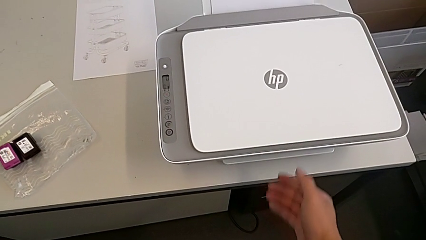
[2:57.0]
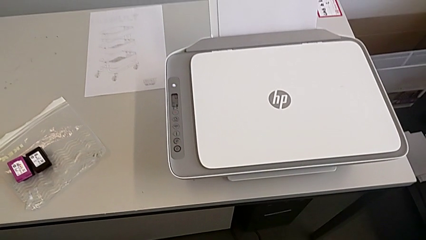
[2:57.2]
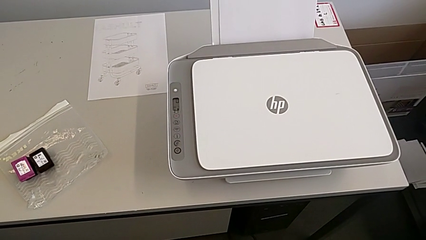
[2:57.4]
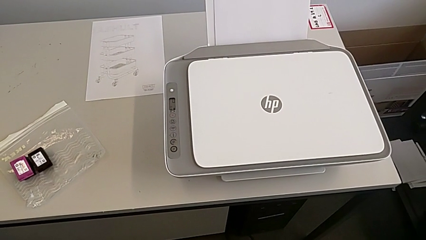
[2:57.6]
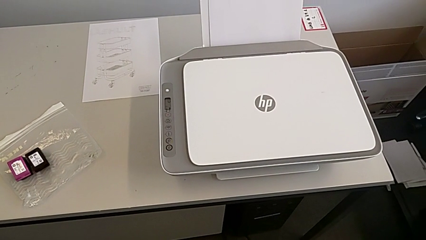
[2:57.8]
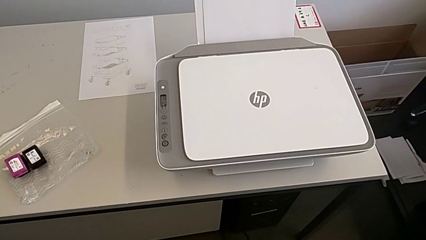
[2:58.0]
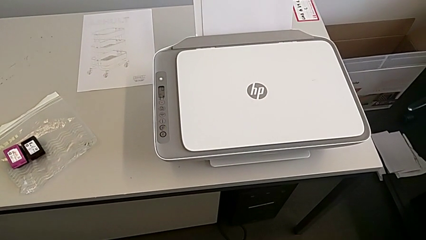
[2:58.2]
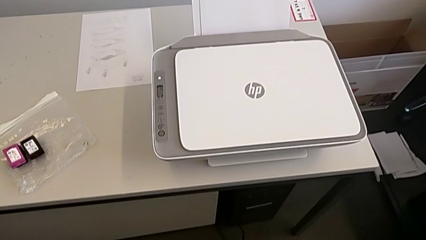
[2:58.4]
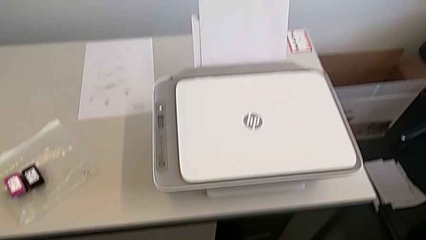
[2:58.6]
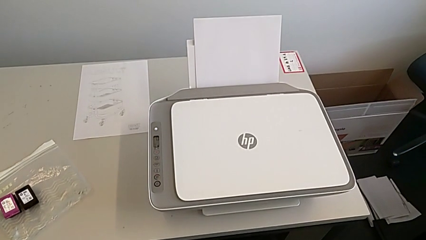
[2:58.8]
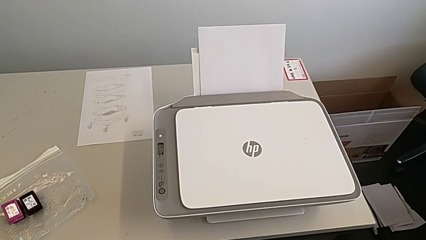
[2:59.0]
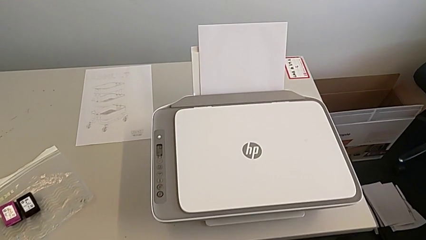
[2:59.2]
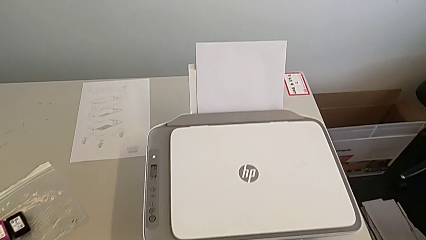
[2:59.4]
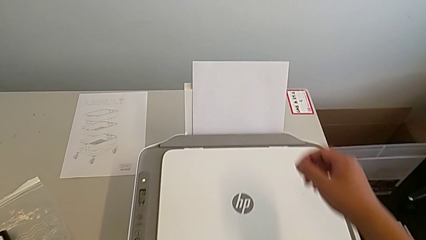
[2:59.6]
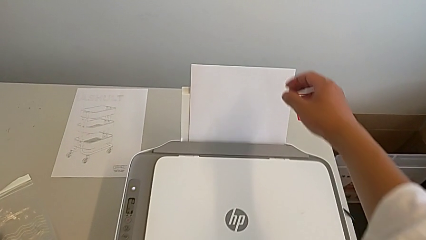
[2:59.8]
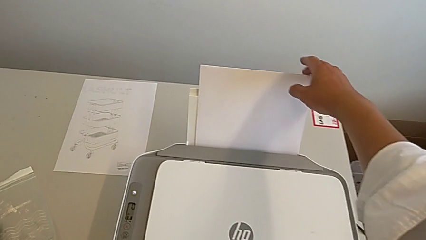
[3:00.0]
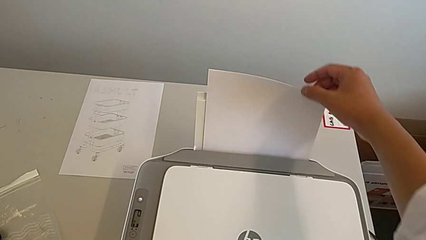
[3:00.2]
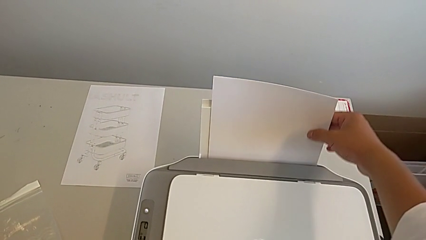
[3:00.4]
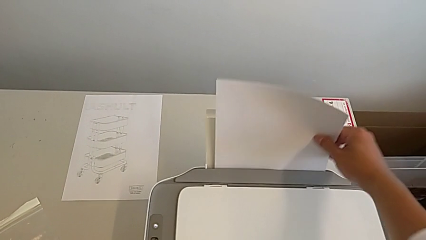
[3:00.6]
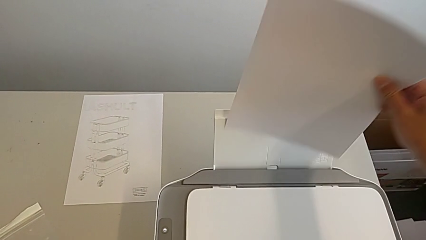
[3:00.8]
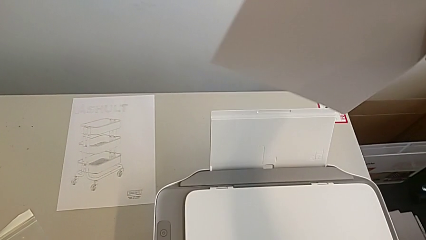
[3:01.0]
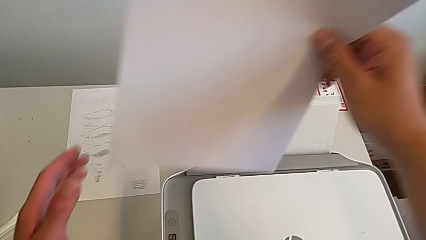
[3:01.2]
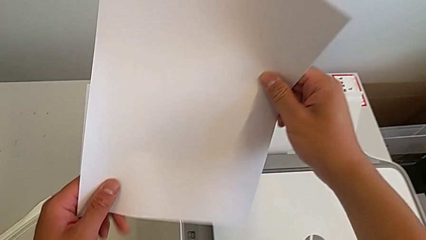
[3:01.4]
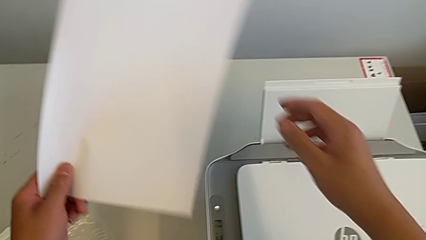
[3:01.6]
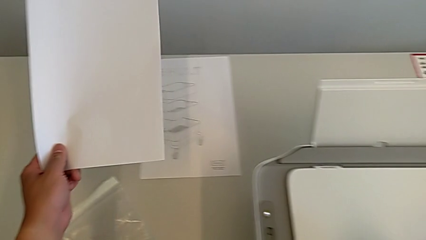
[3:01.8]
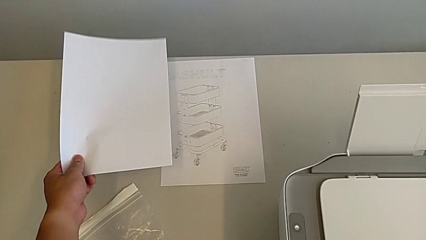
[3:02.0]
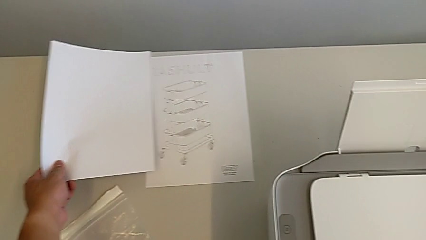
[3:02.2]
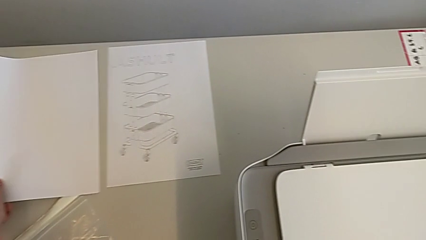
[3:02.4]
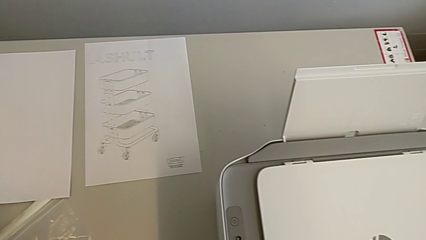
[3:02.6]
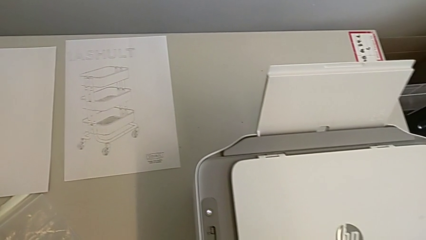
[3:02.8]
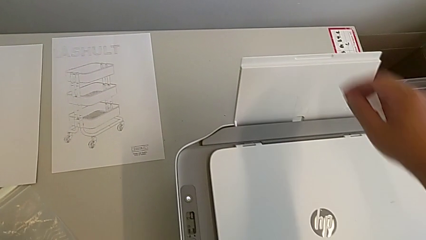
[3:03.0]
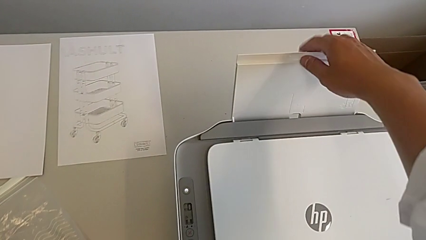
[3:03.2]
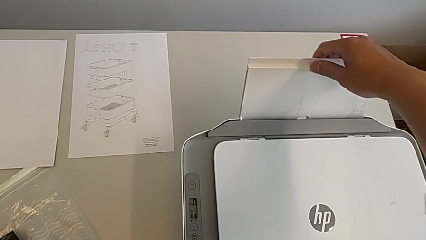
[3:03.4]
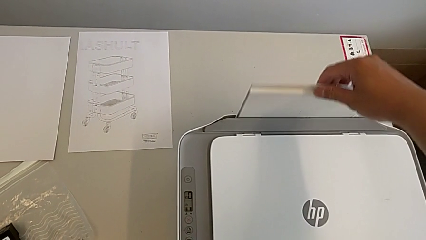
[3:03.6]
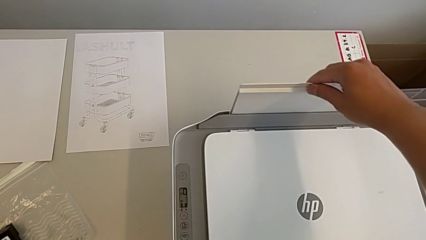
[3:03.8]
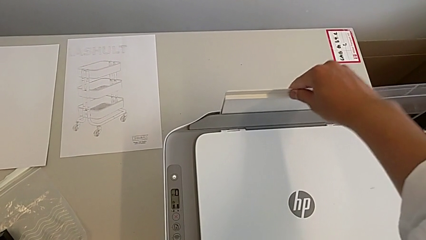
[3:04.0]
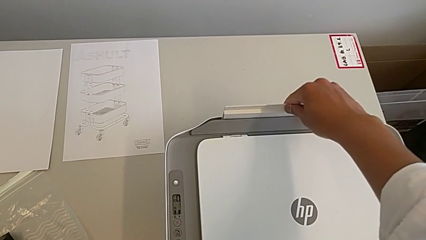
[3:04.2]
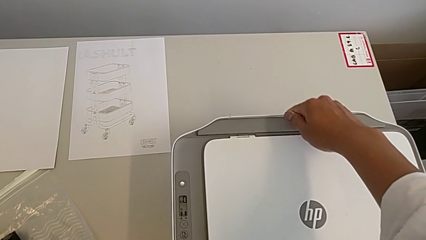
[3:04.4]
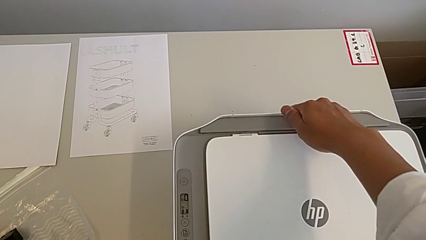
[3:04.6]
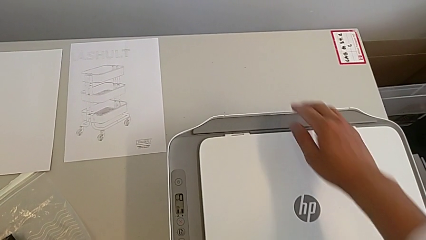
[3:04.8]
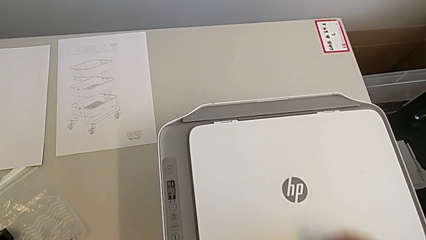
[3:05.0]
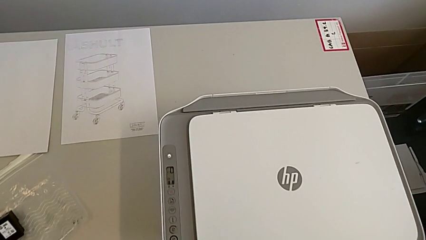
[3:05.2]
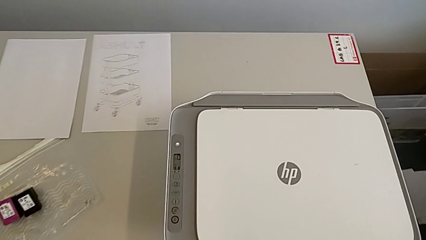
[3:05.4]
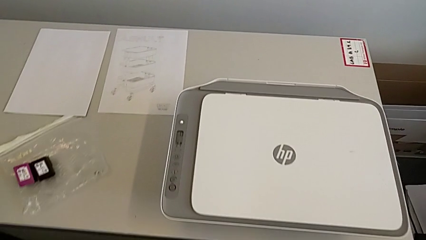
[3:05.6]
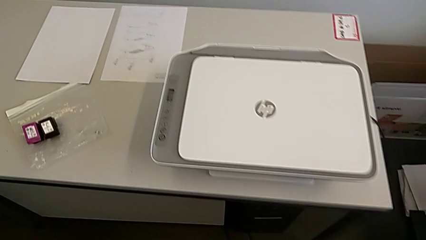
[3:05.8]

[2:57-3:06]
The camera wearer is closing all the printer trays. They withdraw the paper stack, place the paper stack and close the paper tray.
